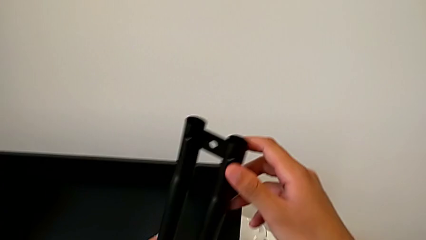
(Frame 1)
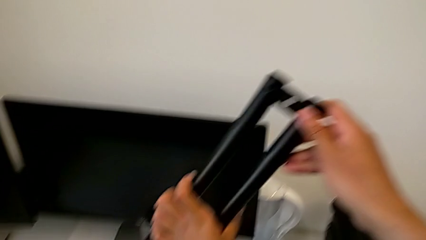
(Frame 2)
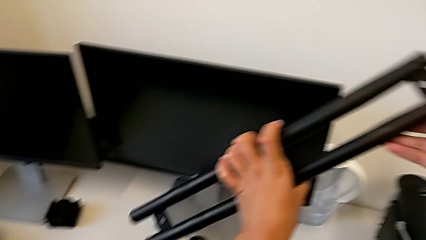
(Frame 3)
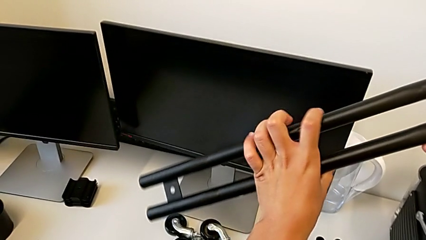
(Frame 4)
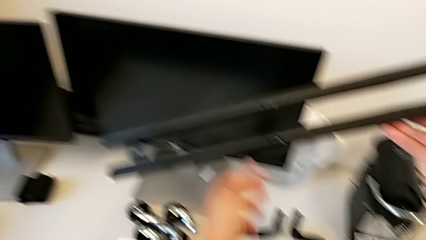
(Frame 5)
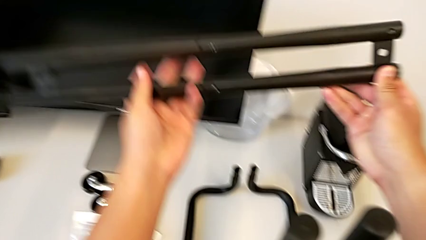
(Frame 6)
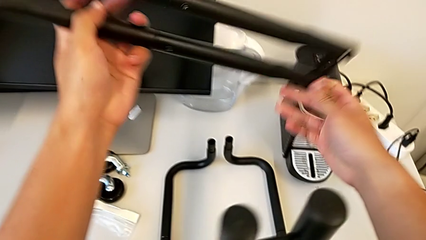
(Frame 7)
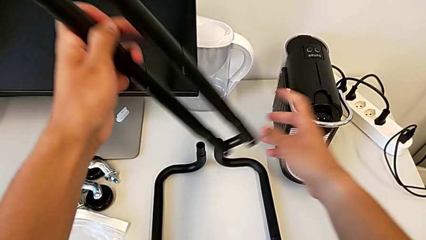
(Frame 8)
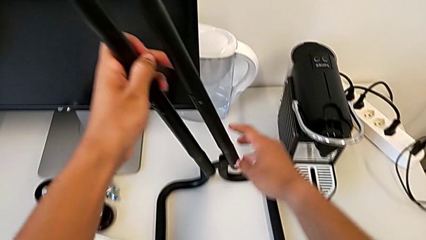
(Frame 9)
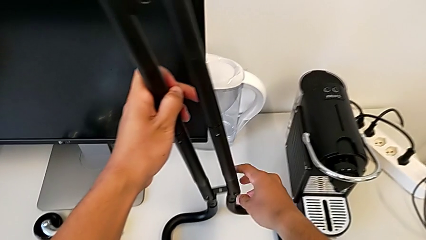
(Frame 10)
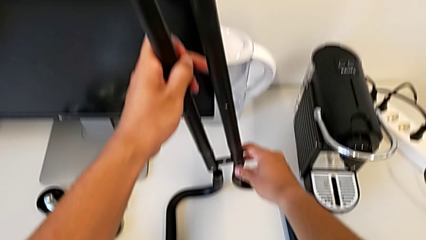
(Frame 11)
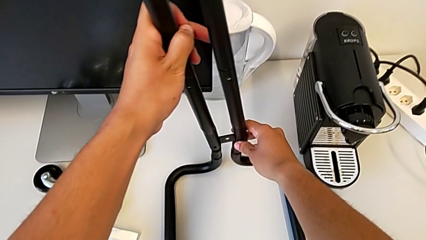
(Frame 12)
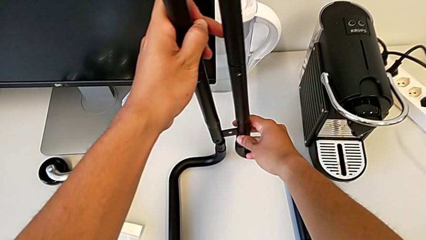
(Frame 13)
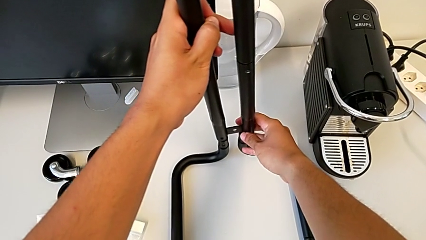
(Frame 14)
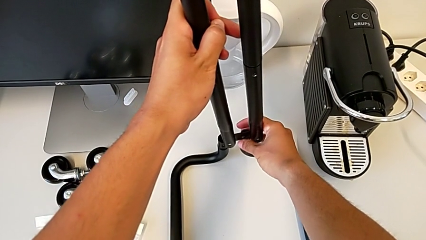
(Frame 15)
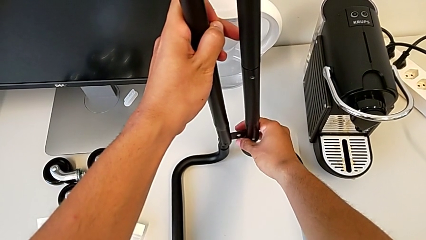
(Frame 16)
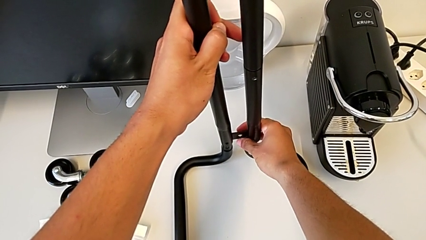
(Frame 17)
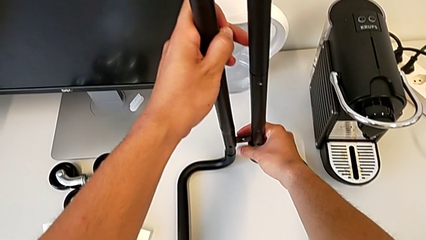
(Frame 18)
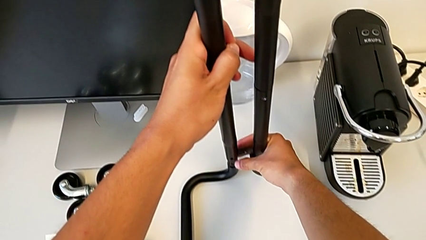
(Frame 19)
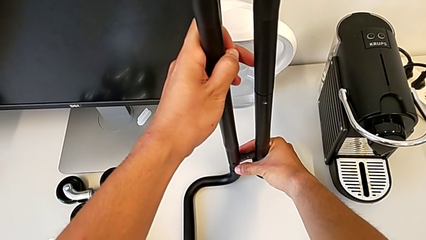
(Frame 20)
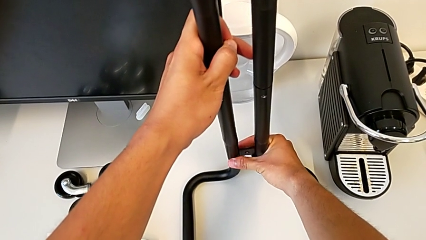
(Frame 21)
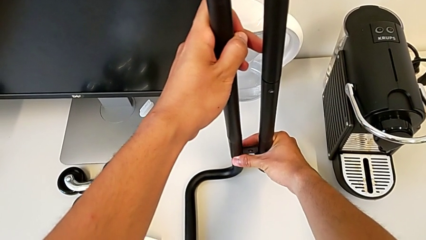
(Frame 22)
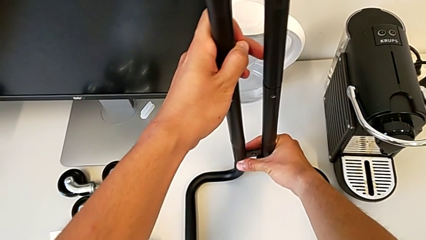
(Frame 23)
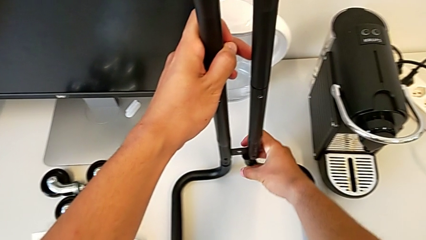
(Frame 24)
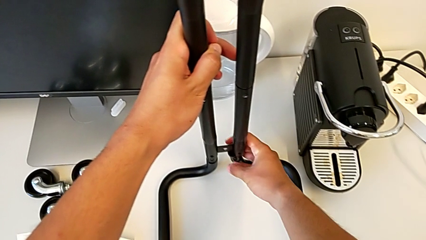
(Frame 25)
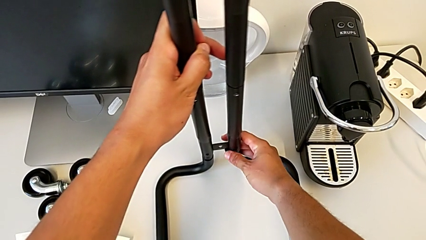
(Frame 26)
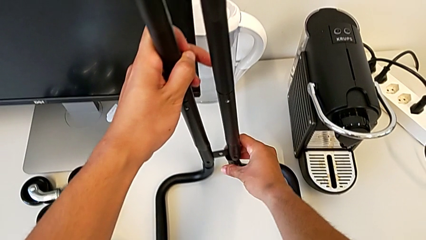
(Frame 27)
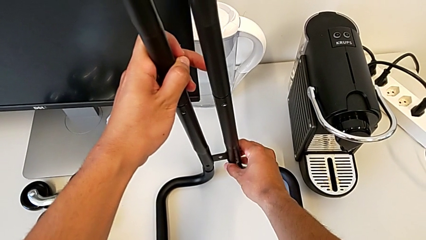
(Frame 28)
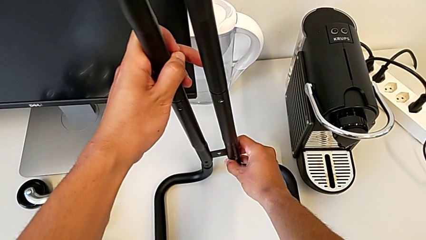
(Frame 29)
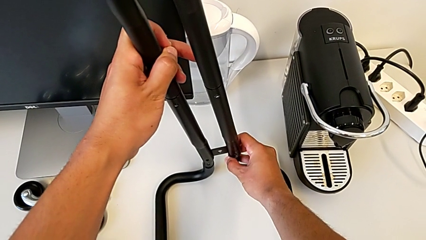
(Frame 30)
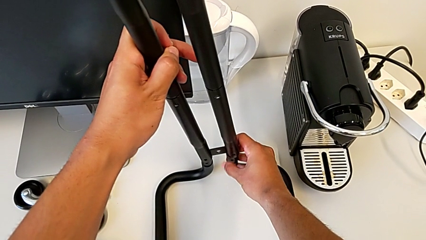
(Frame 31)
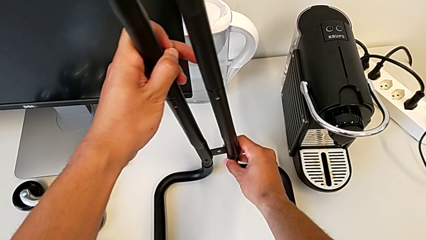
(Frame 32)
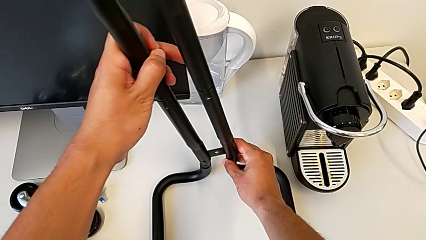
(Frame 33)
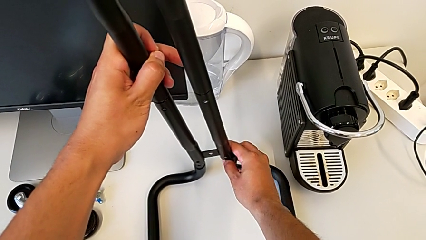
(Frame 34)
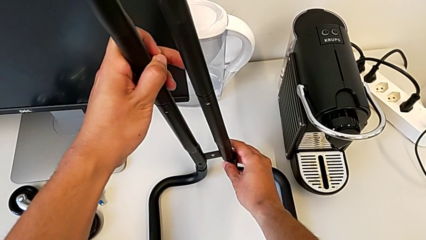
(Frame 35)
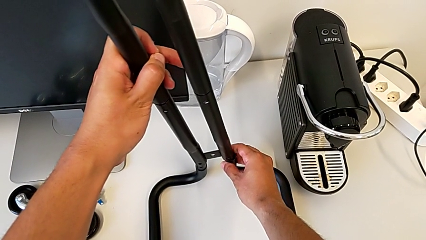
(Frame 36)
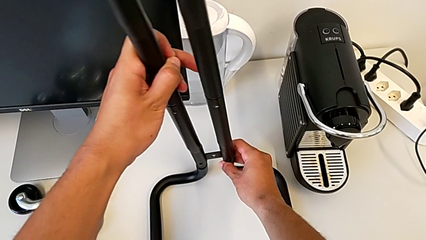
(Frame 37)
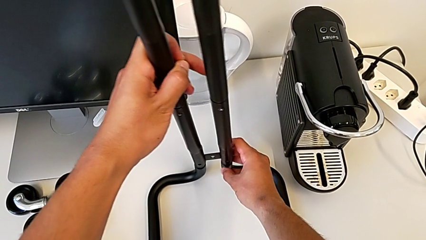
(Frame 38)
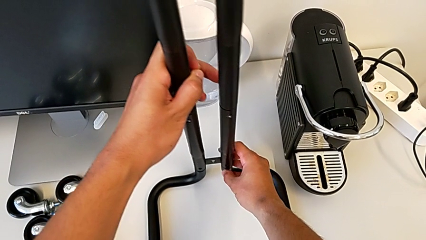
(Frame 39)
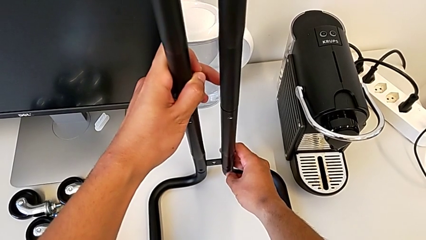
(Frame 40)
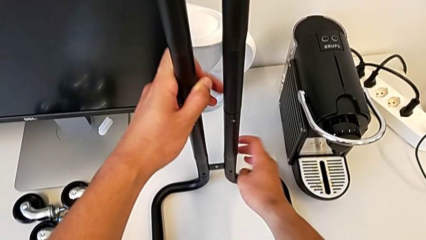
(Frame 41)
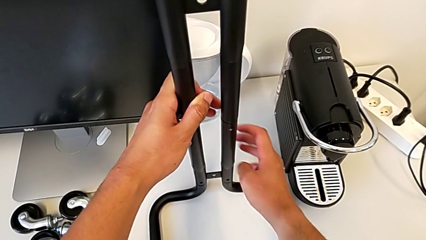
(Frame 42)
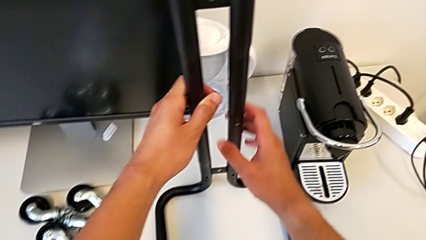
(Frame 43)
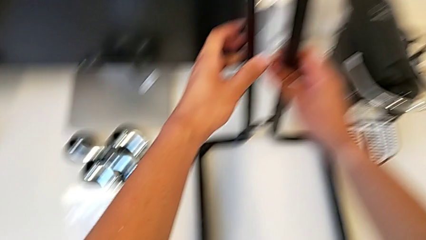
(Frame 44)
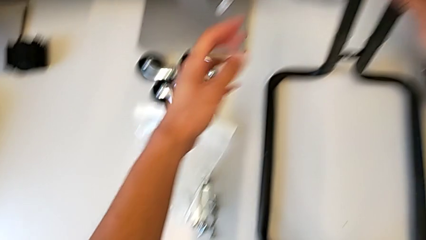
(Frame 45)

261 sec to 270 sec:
The camera wearer is inserting the sidebars into the base frame. They insert the second leg.

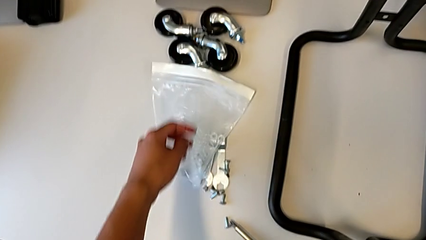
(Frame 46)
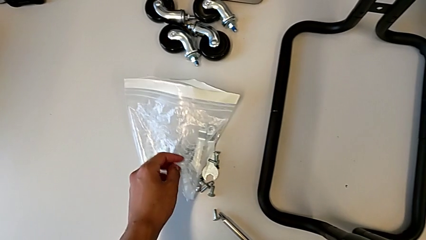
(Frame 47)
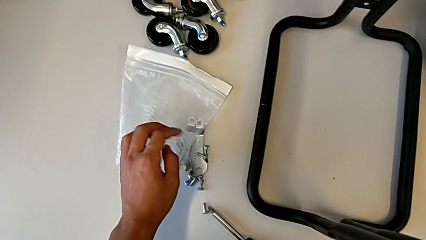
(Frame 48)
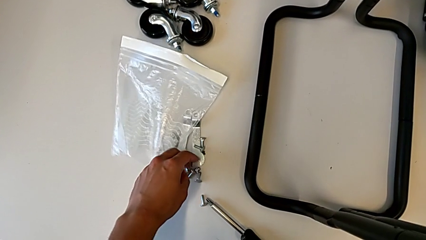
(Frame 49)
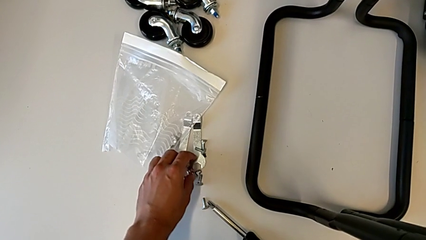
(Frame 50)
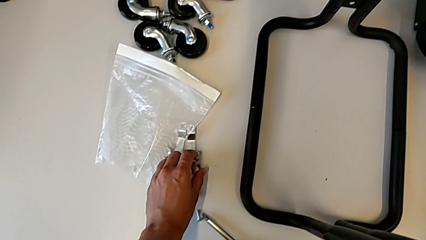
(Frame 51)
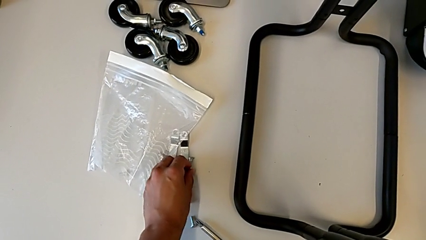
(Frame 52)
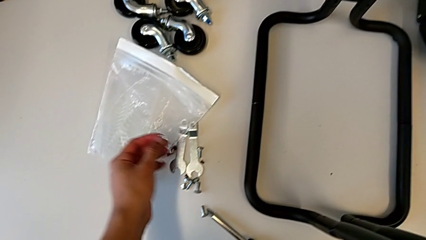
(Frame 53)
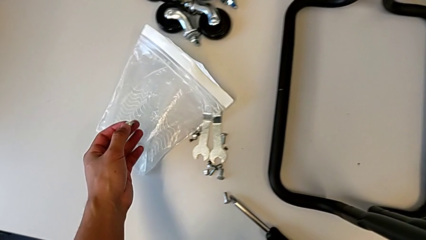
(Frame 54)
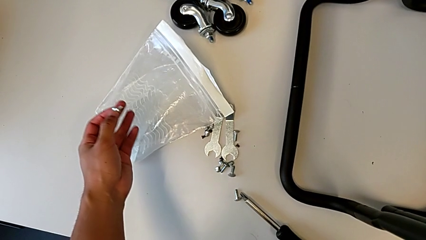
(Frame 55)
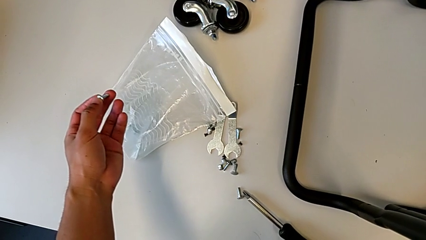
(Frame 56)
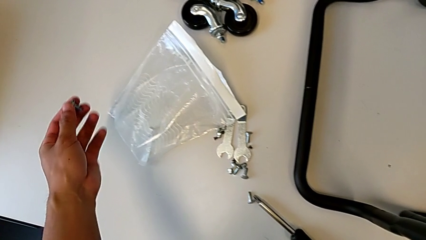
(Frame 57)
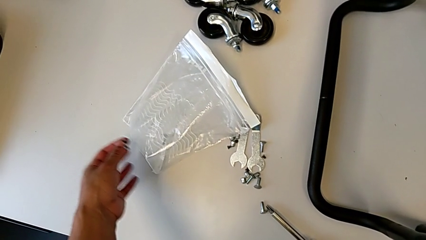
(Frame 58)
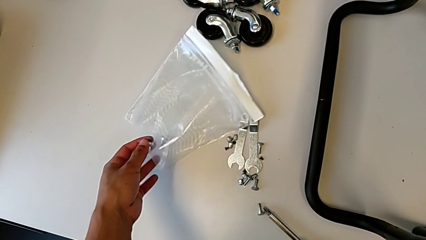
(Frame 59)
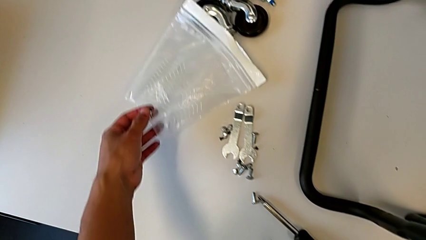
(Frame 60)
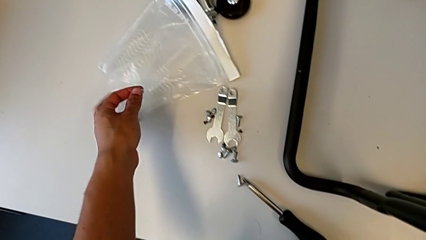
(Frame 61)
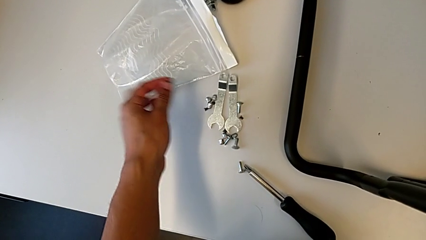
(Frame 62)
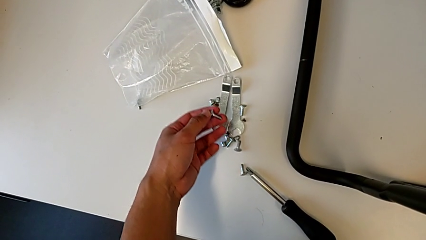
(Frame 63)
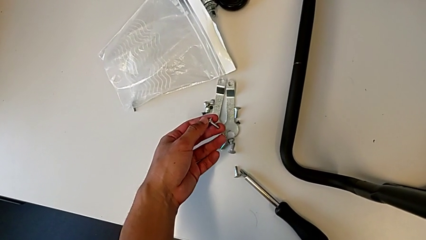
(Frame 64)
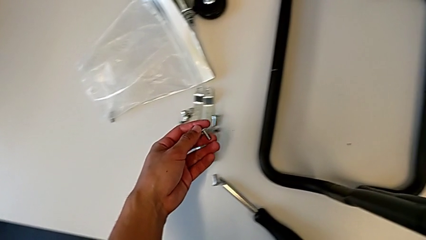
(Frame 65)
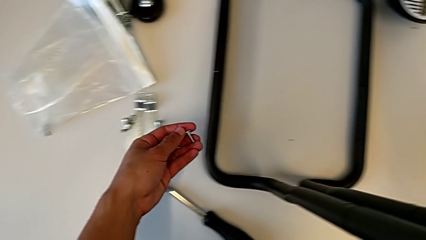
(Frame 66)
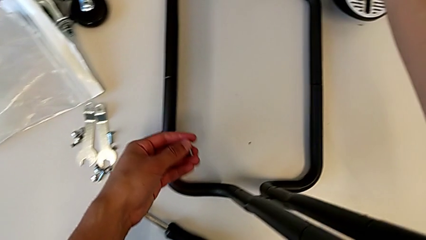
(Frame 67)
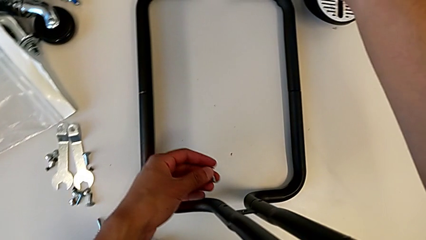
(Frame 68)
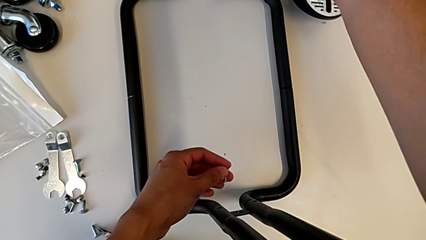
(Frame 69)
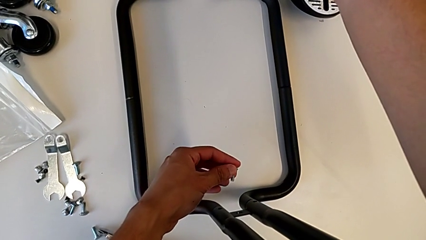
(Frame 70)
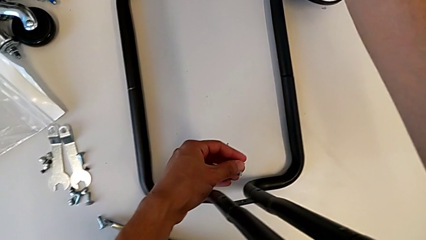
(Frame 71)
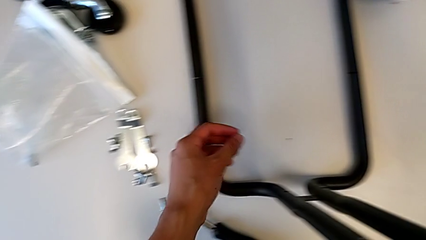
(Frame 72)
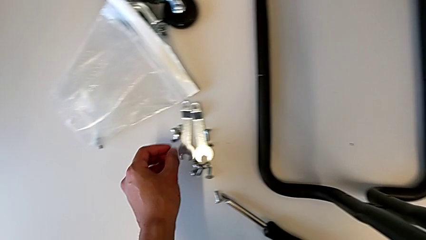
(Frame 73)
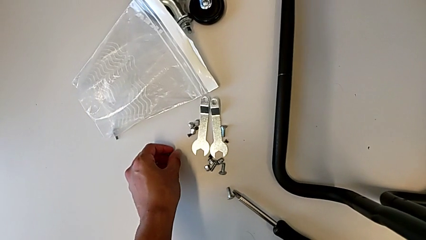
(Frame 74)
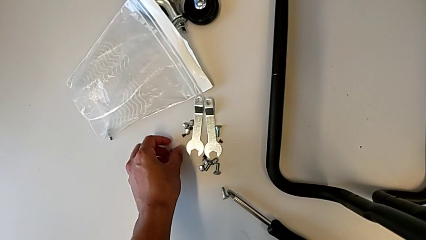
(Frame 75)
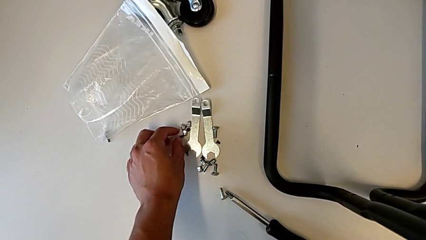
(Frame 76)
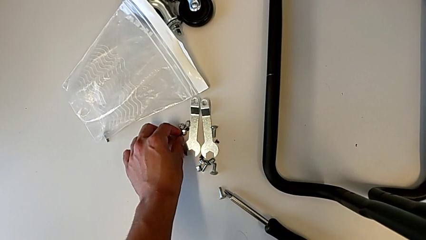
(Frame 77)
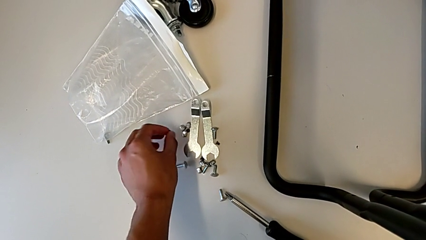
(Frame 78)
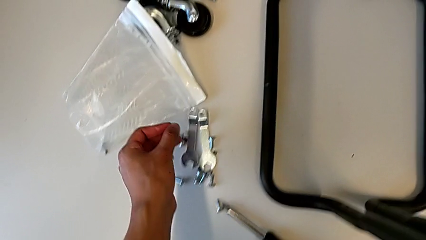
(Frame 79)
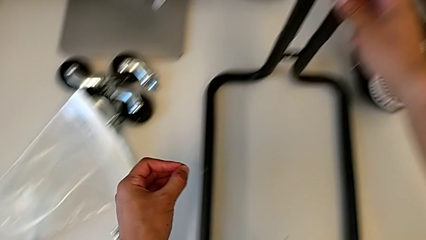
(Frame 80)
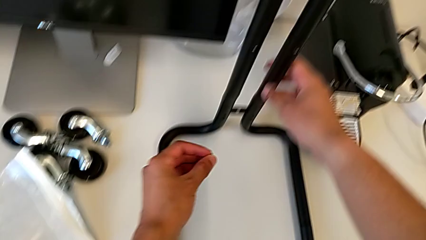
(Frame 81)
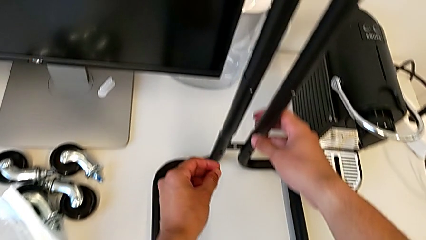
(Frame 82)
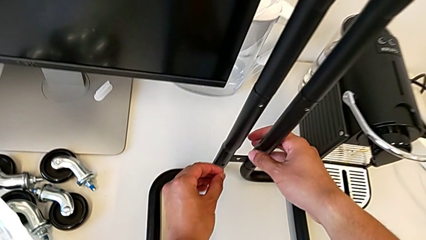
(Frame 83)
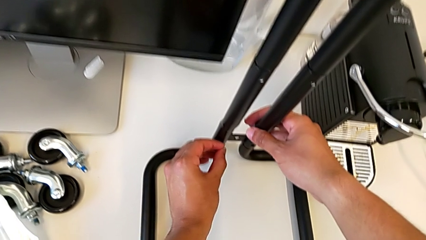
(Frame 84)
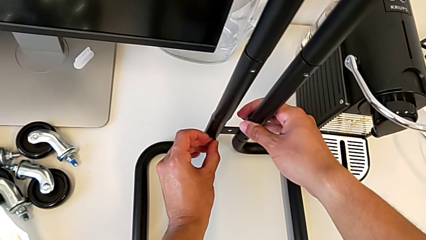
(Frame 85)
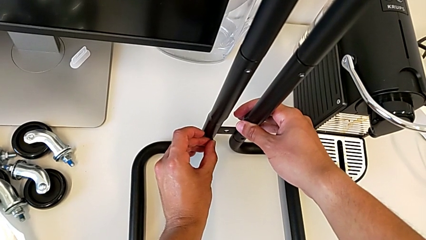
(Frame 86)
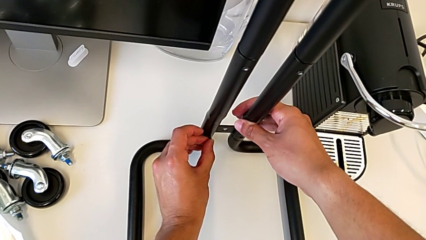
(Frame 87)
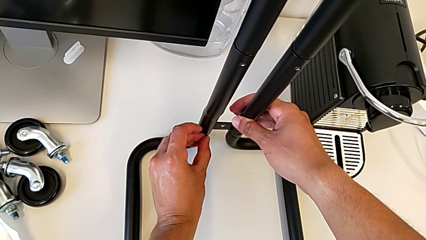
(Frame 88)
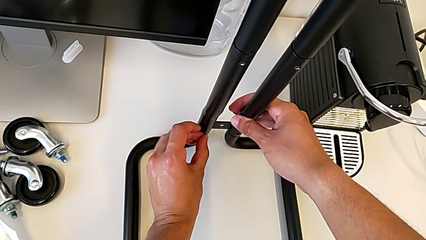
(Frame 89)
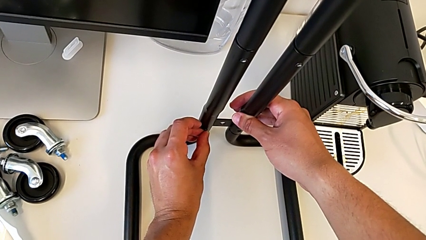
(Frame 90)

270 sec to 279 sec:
The camera wearer is screwing the first sidebar to the base frame. They grab the screw twice.
